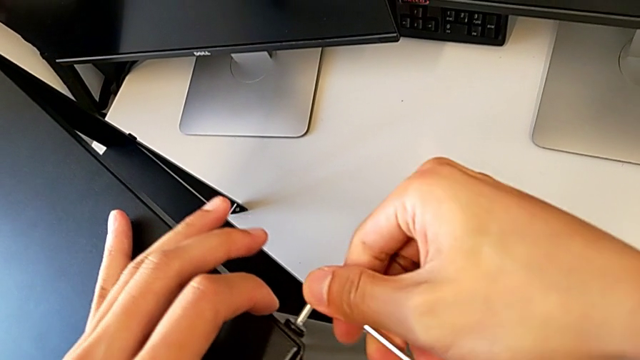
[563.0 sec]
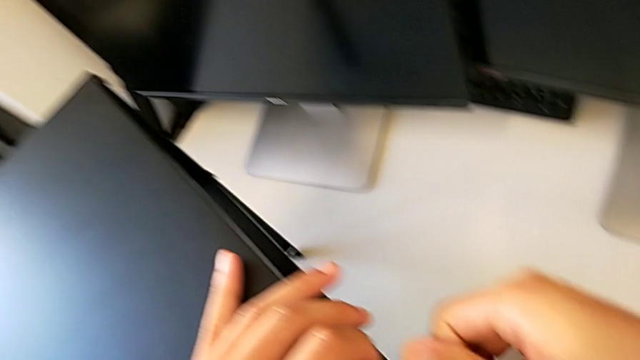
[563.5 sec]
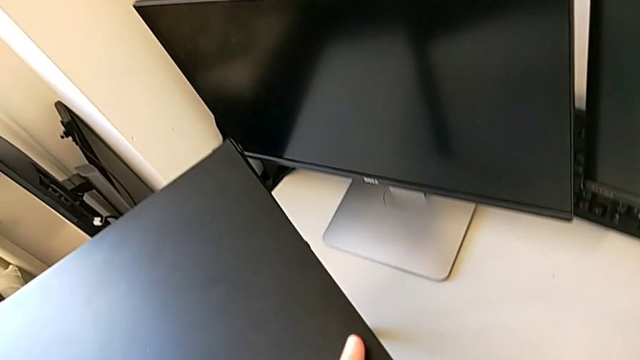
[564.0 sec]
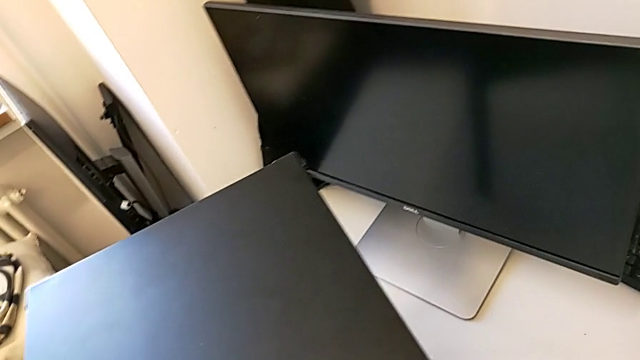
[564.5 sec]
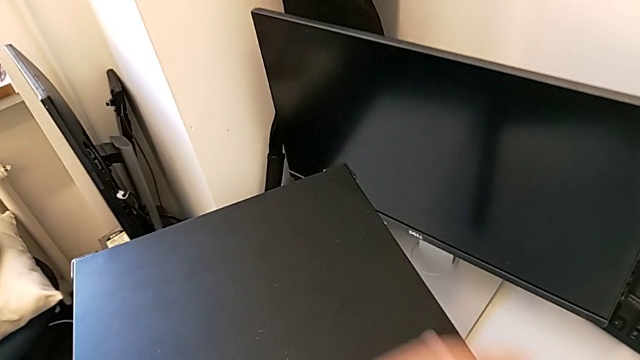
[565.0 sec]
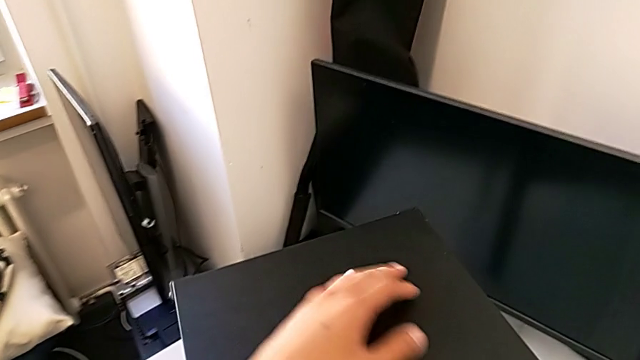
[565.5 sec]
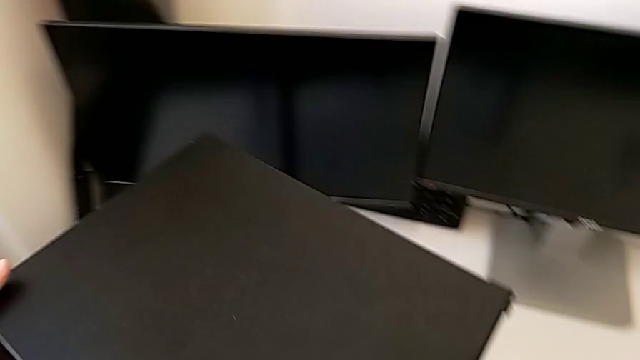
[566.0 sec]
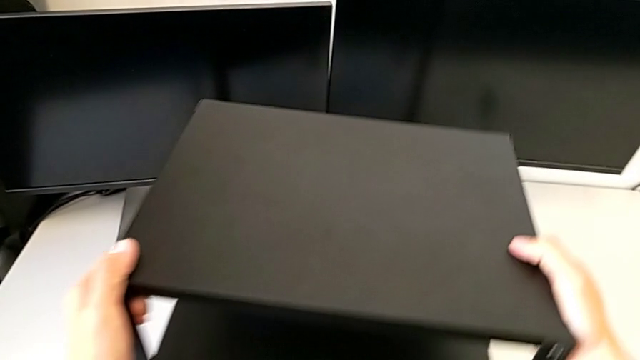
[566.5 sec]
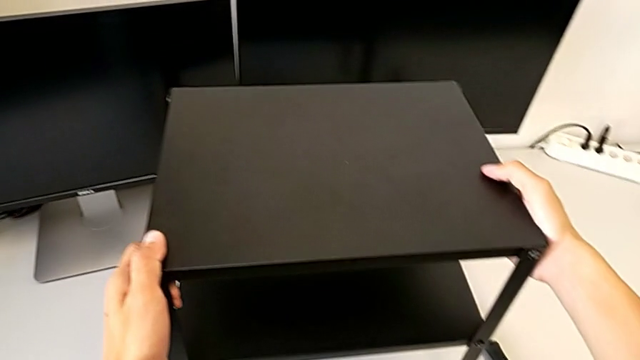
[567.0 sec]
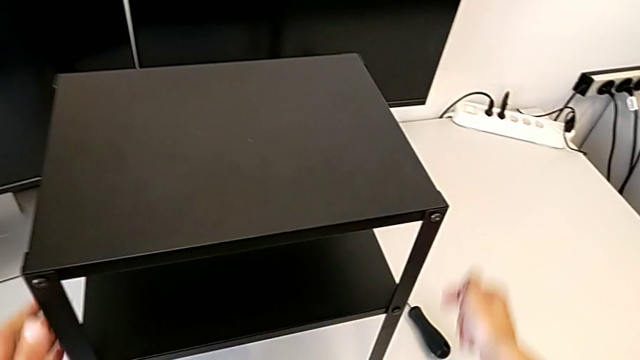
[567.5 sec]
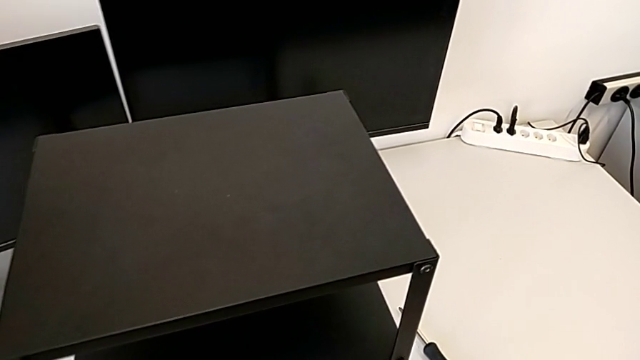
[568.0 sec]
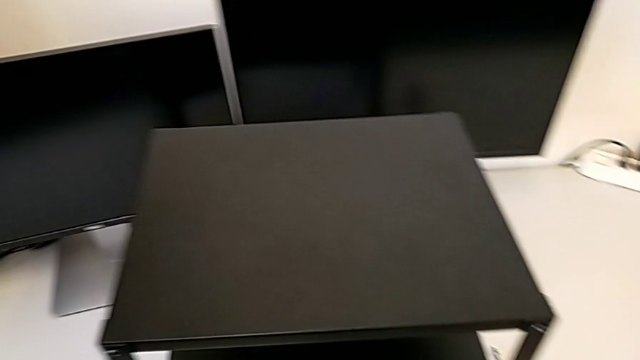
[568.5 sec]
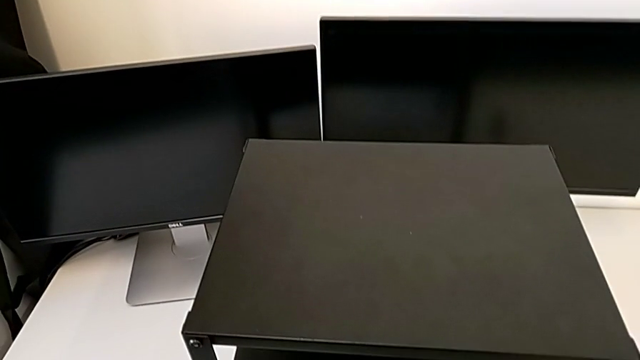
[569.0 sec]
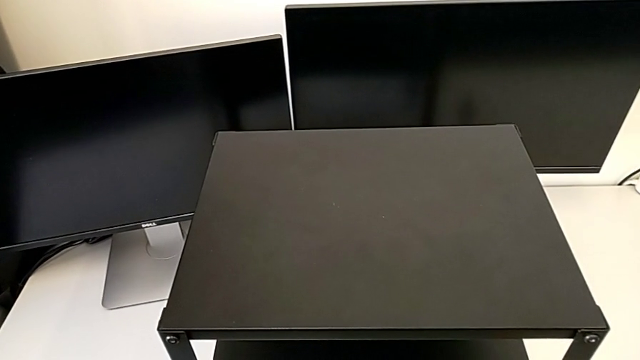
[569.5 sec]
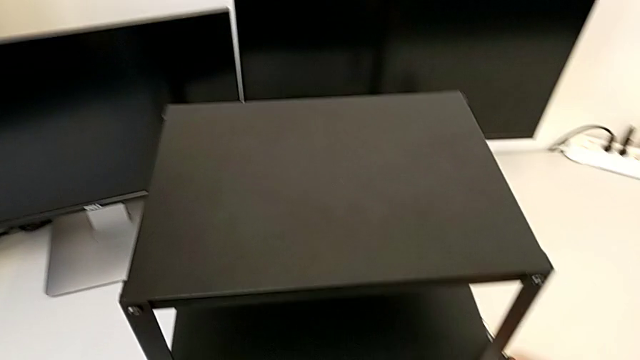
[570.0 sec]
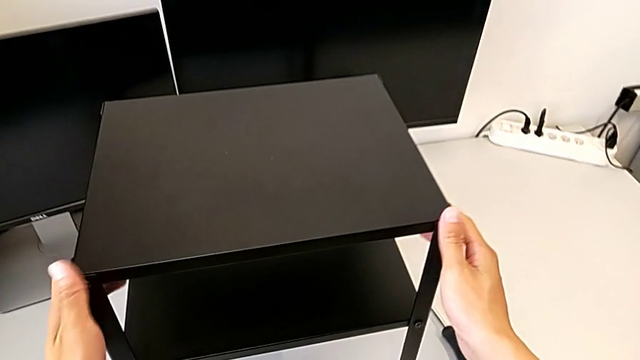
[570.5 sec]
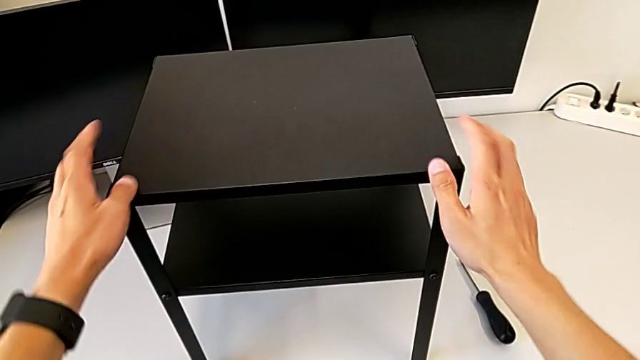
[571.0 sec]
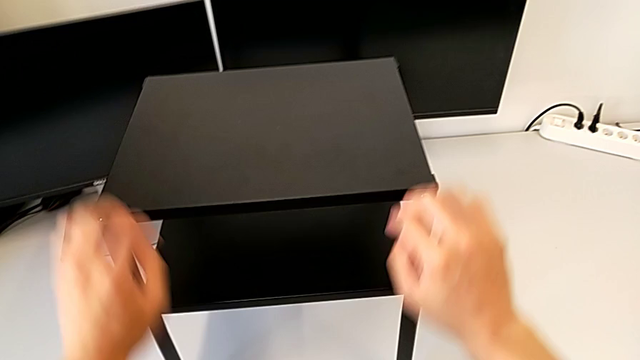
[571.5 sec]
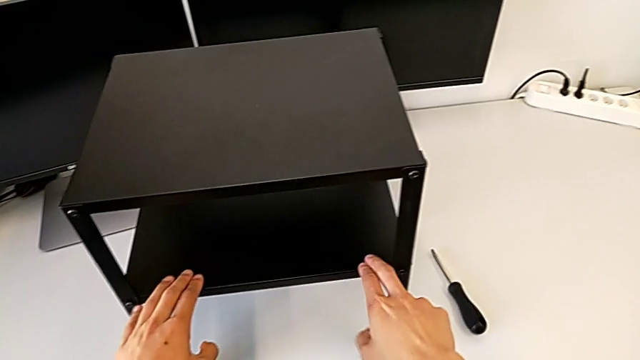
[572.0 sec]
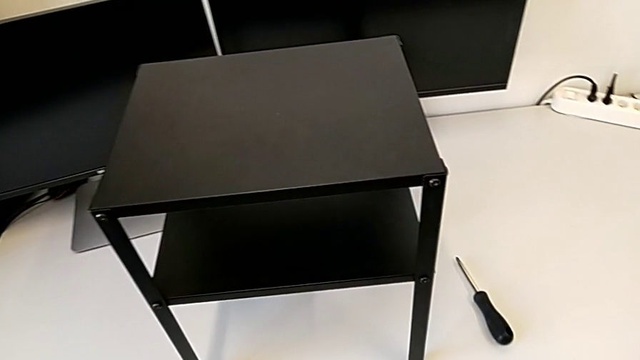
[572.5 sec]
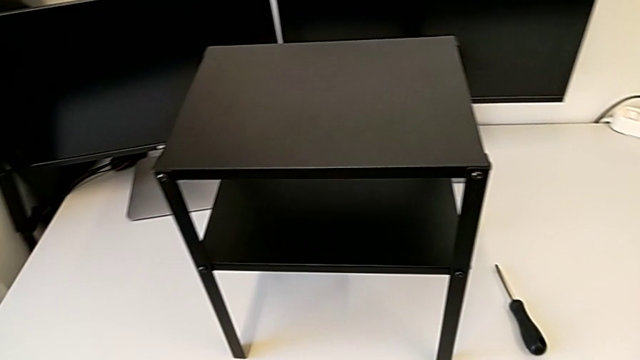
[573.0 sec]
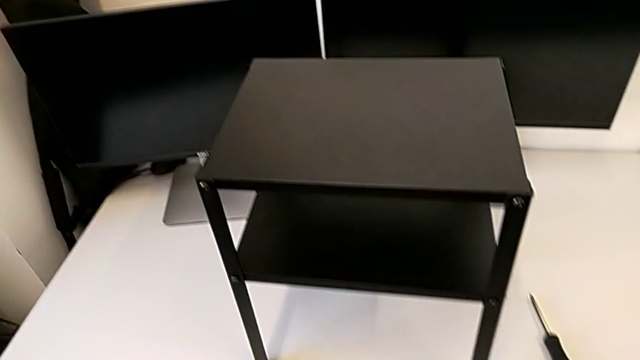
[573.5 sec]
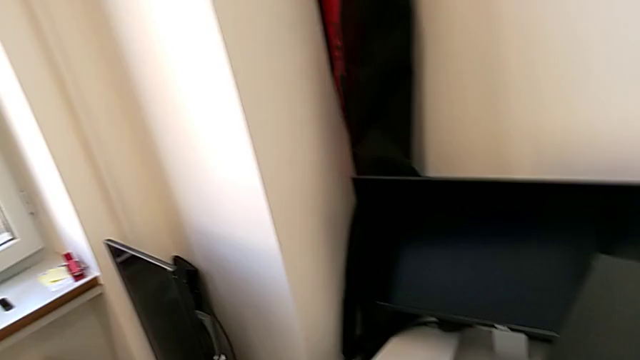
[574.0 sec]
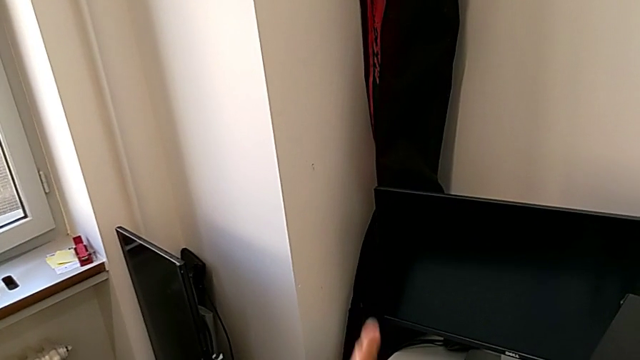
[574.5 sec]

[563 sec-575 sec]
The camera wearer is tightening the top screws on the table. They rotate the nightstand.
